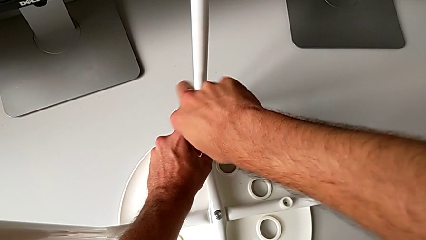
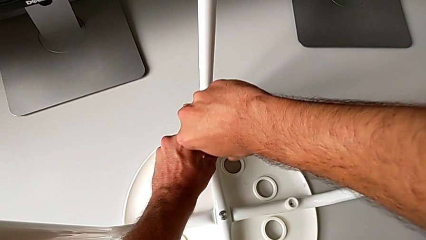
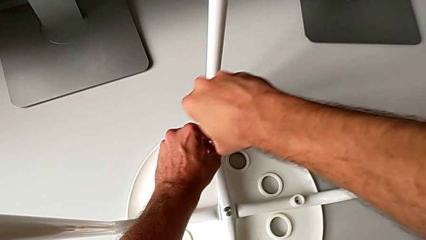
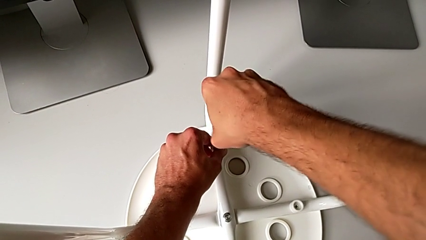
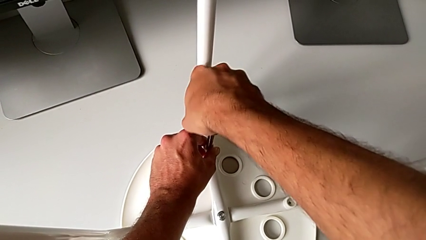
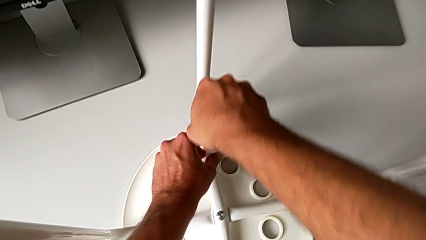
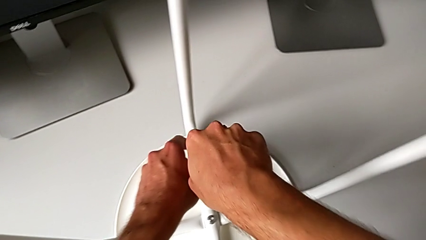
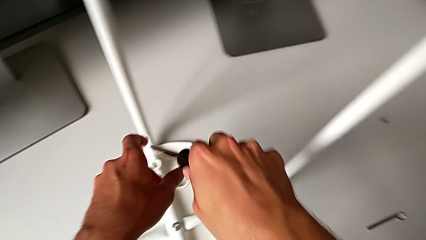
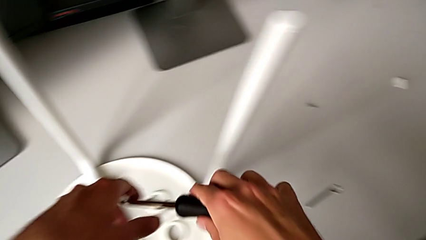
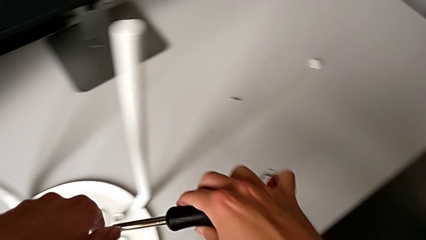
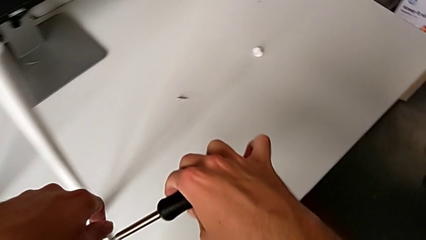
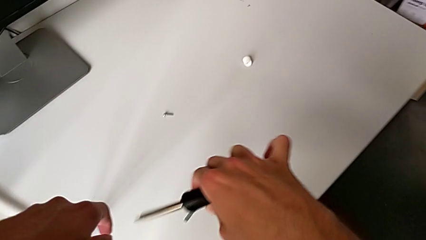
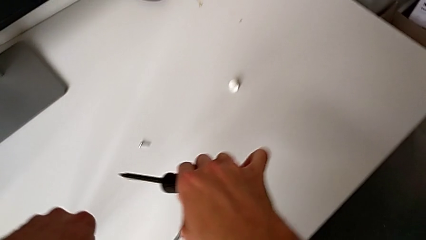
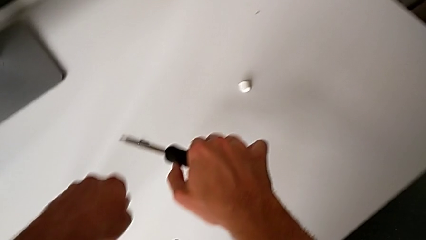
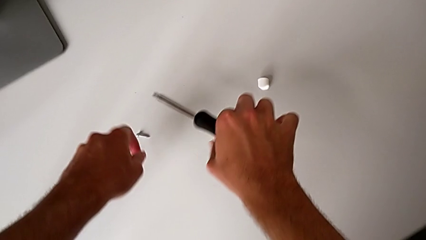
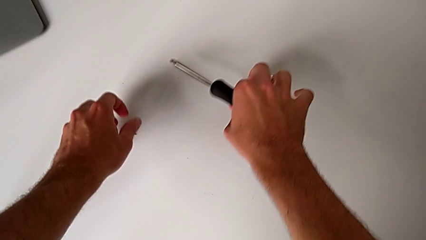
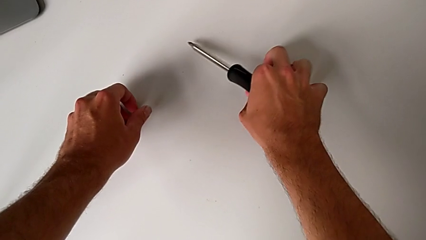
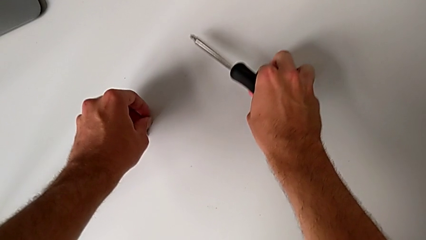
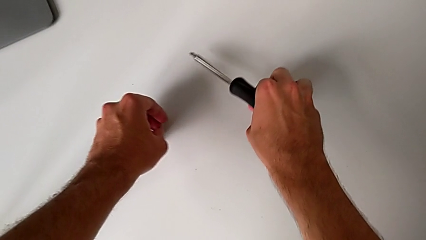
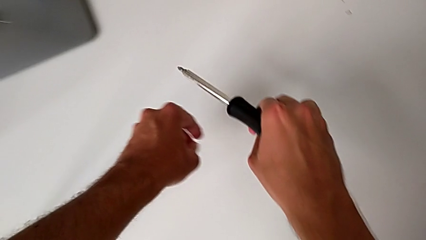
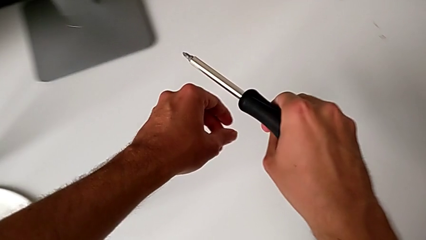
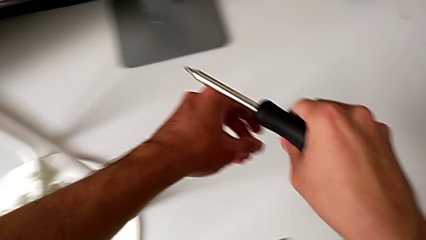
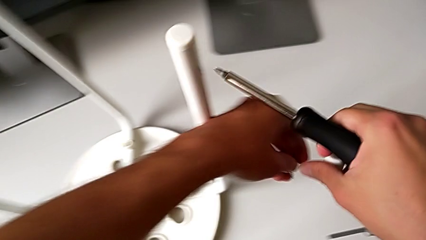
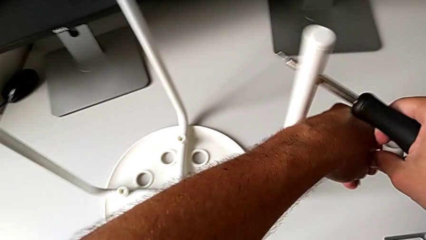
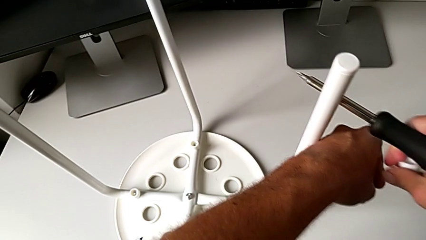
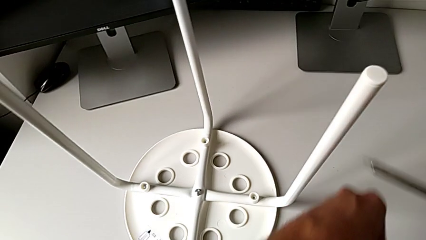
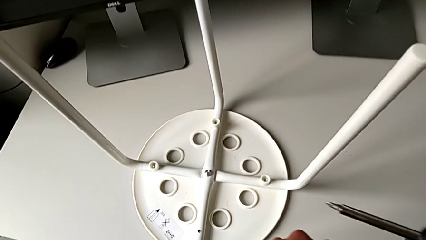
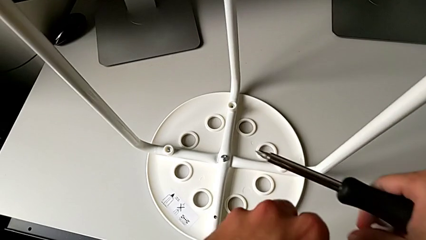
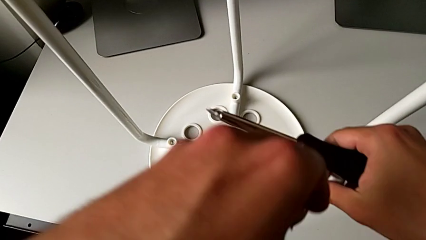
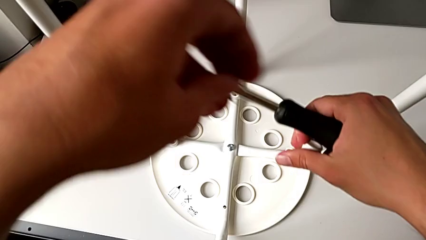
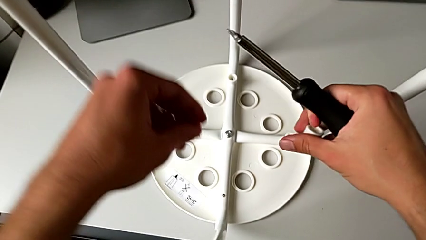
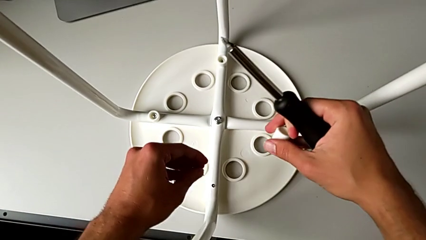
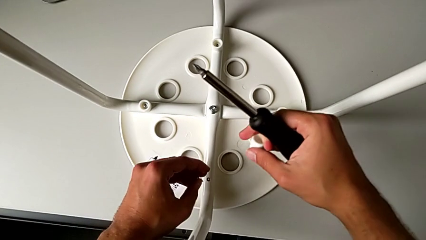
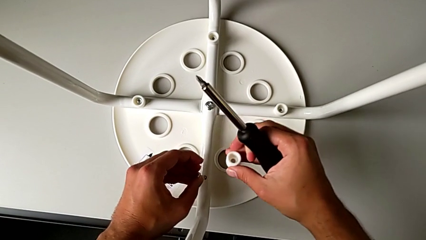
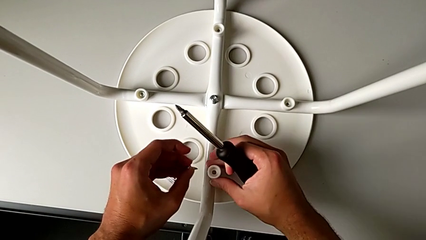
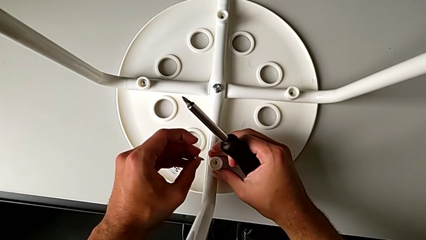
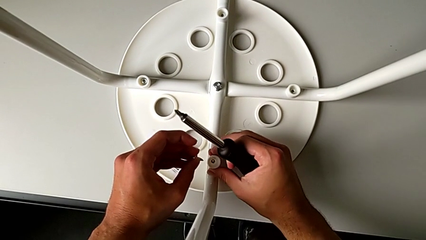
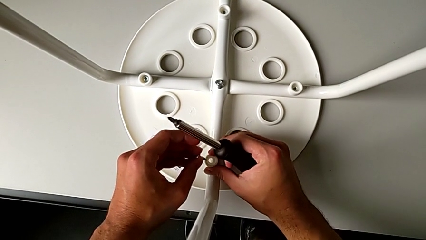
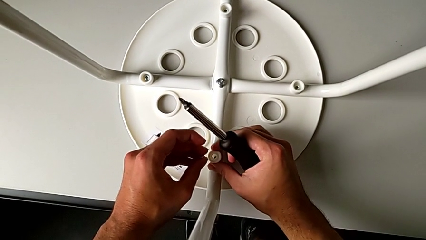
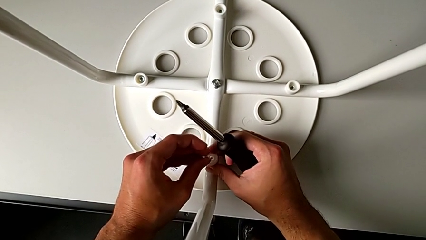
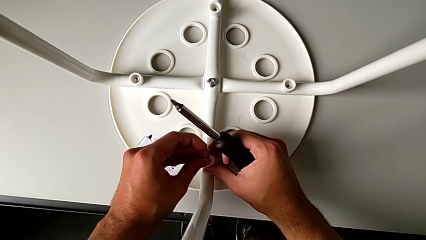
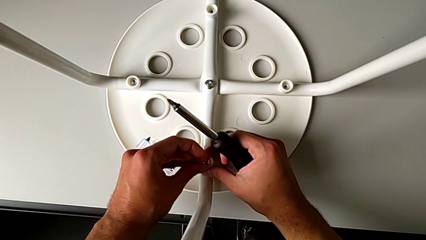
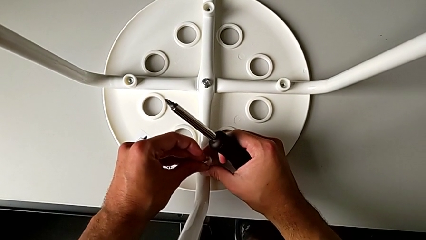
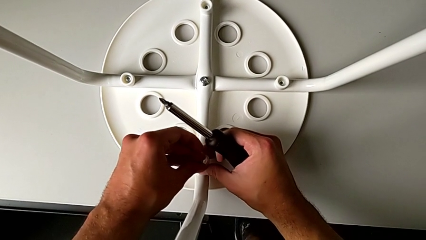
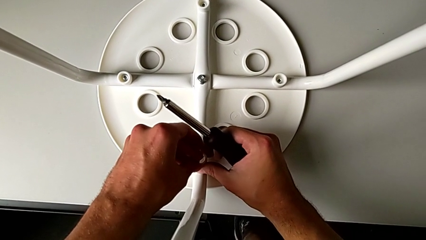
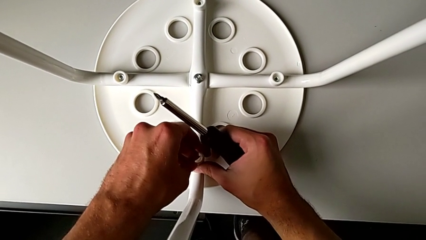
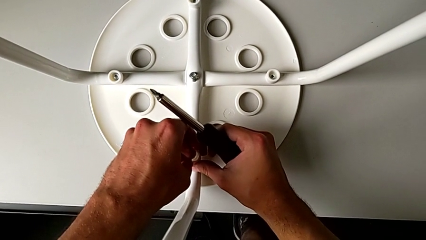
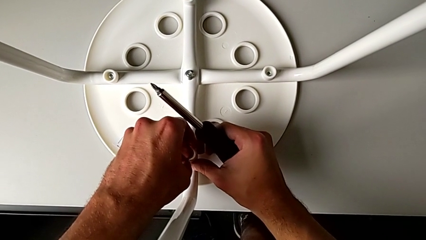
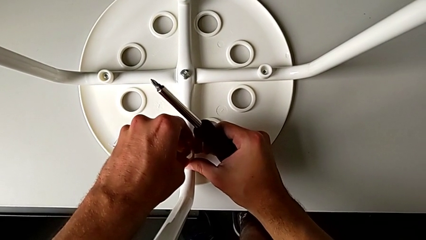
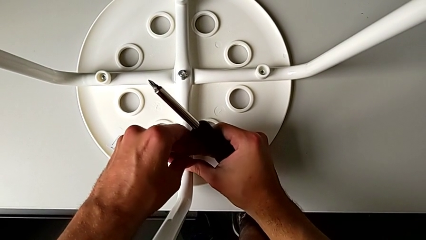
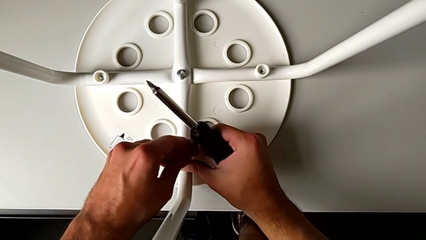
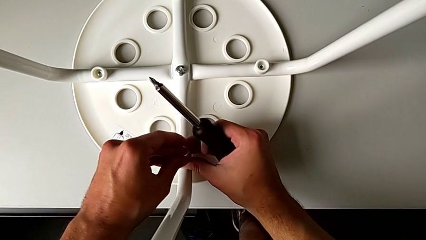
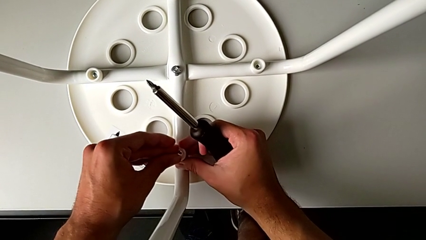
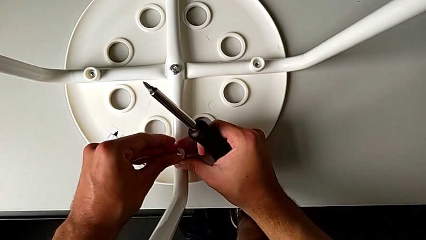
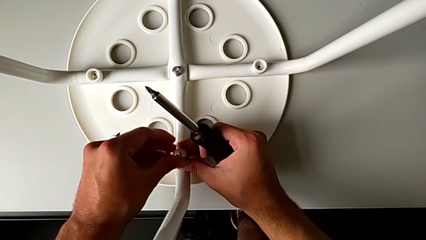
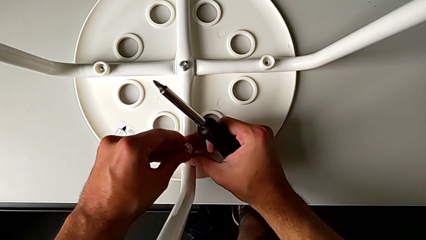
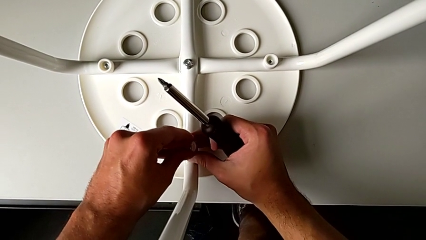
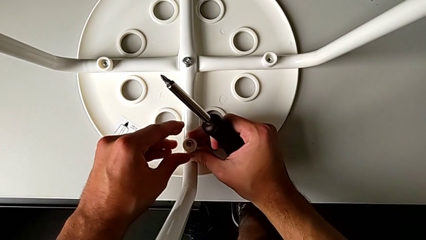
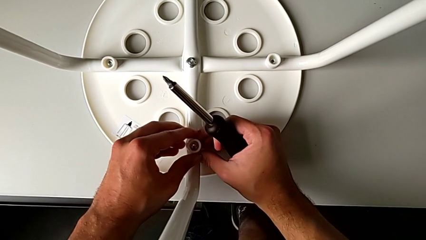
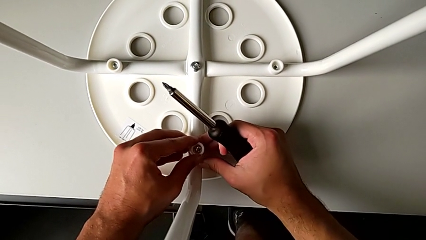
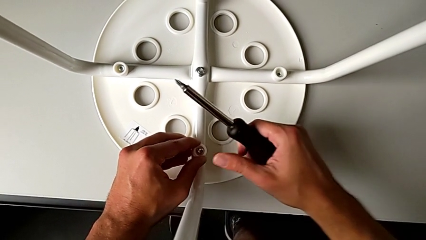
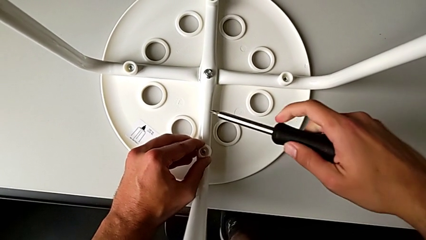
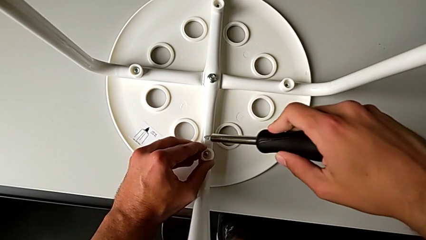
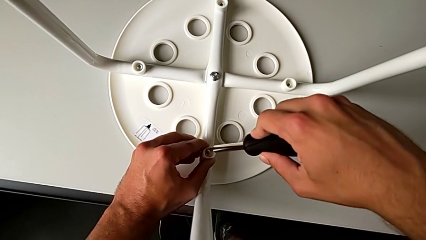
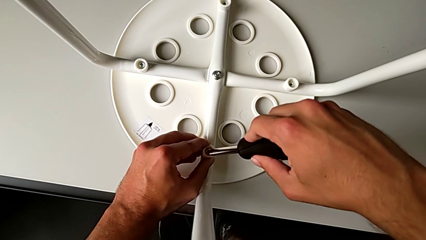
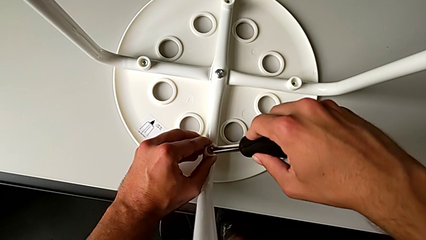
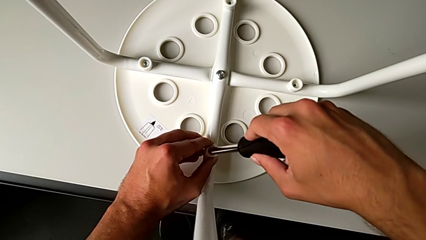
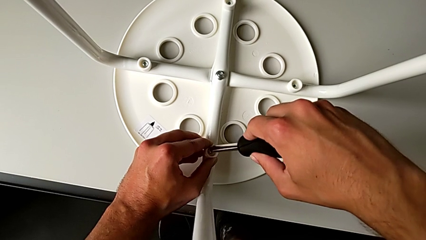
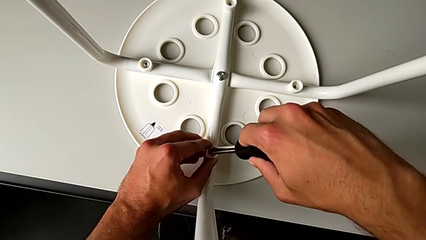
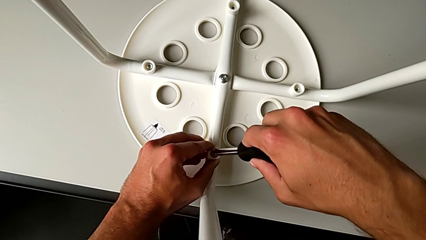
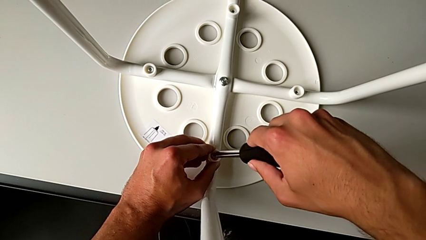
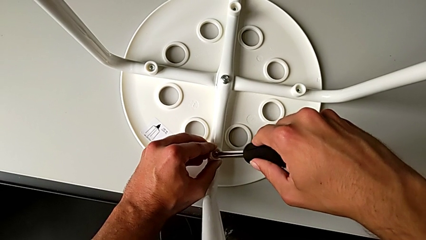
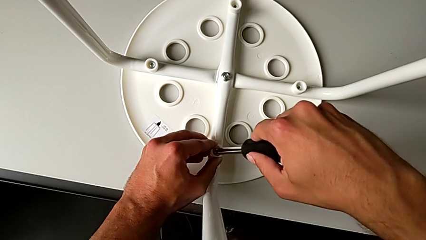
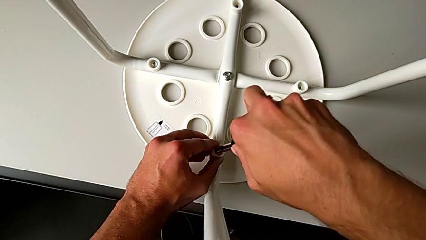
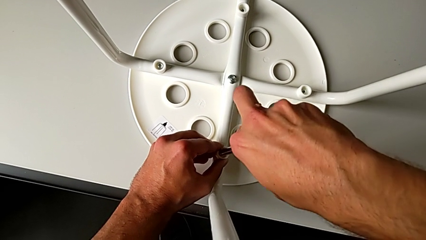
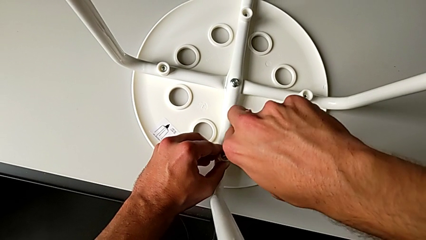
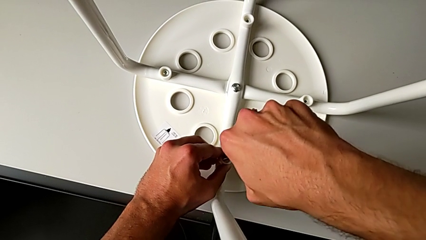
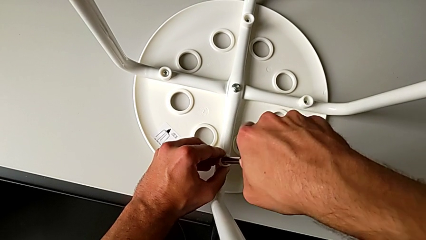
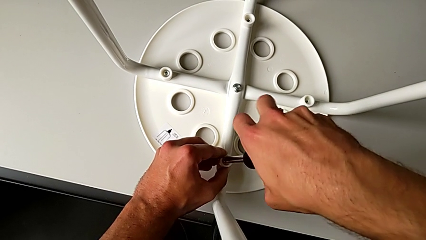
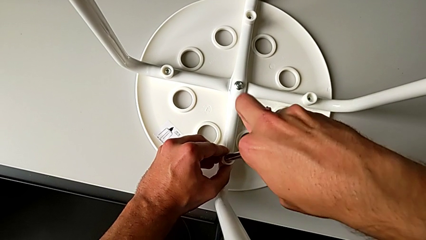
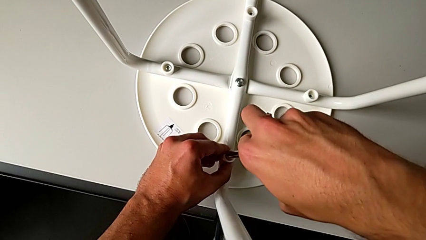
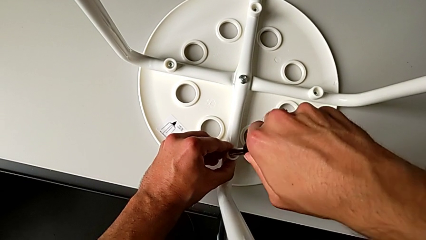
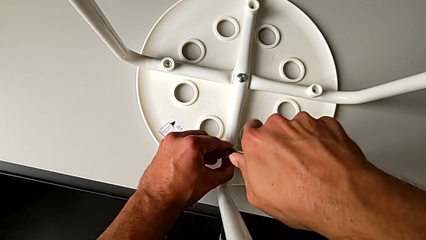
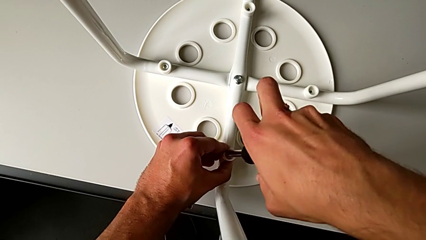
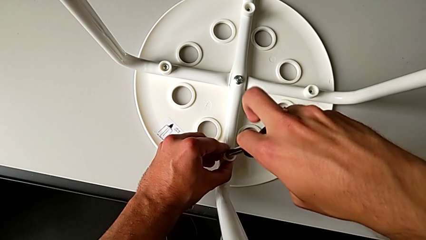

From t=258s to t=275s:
The camera wearer is attaching the legs to the IKEA chair. They withdraw the screwdriver, grab the washer with the right hand, grab the screw with the left hand, insert the washer, insert the screw, insert the screwdriver and begin to screw the screw.
